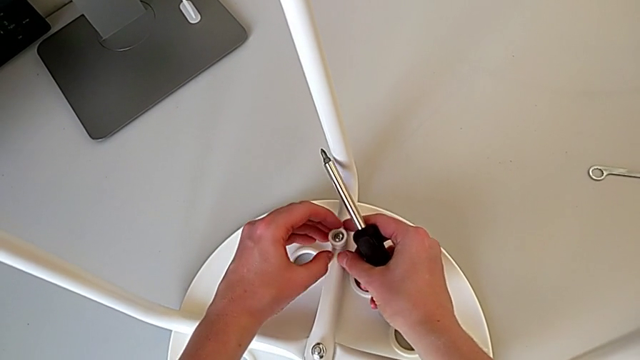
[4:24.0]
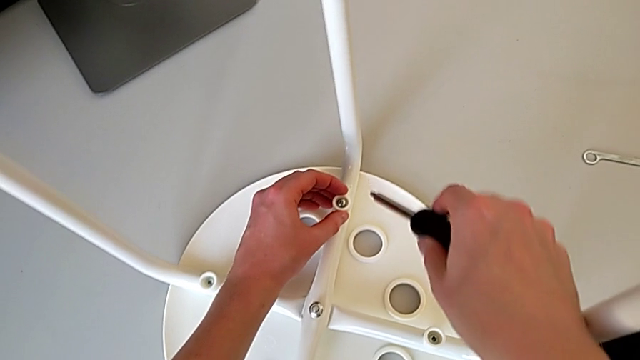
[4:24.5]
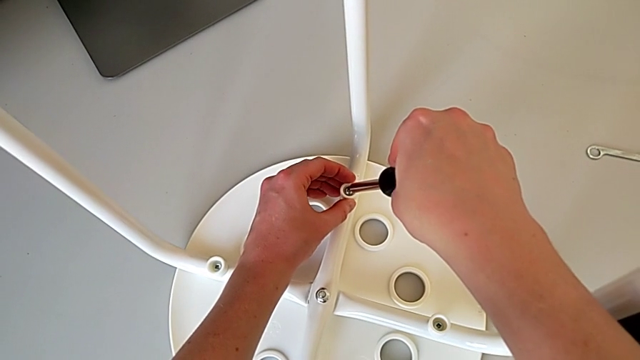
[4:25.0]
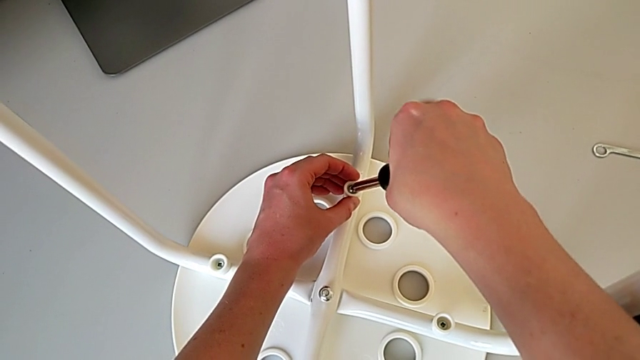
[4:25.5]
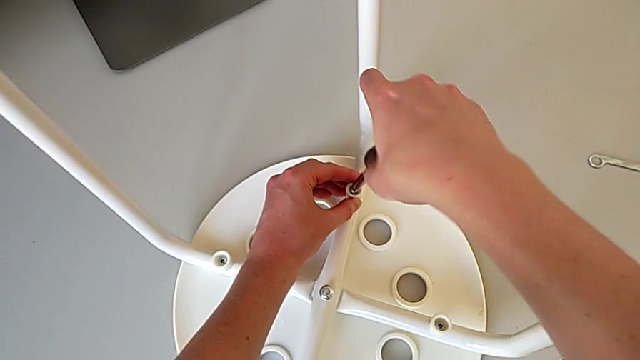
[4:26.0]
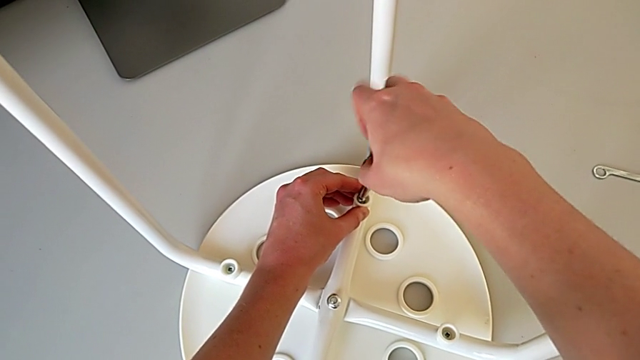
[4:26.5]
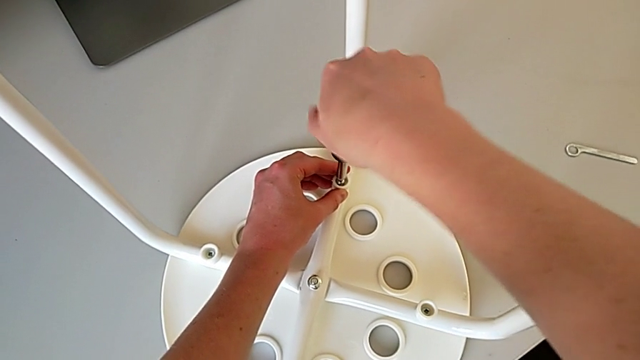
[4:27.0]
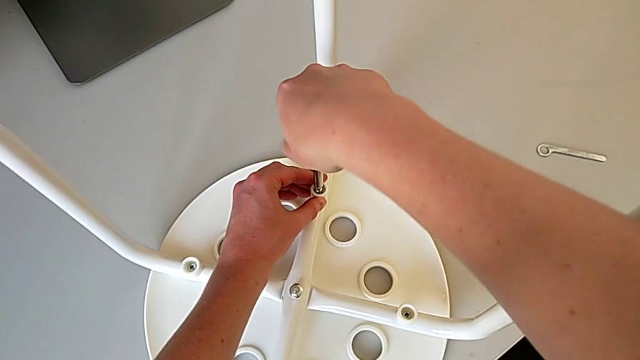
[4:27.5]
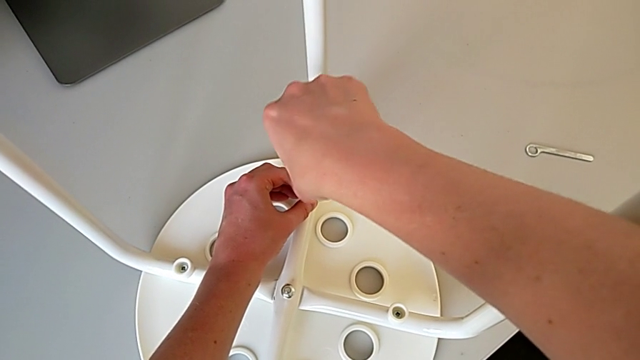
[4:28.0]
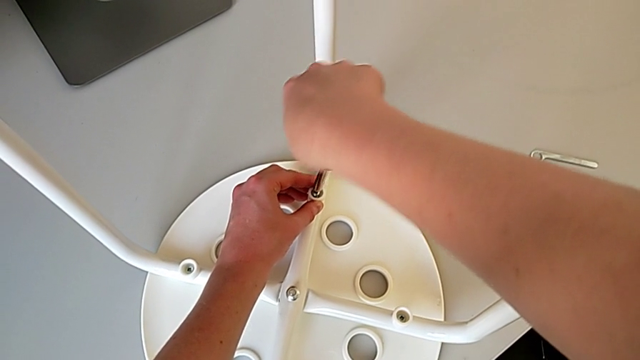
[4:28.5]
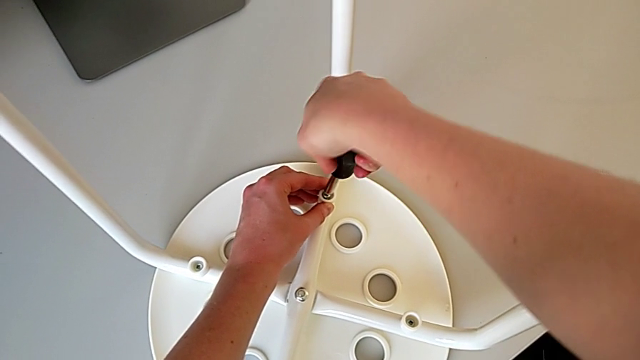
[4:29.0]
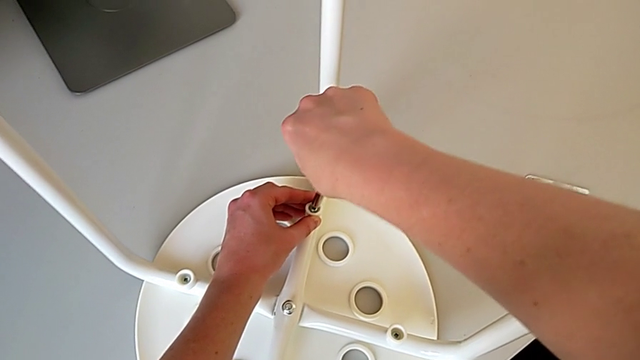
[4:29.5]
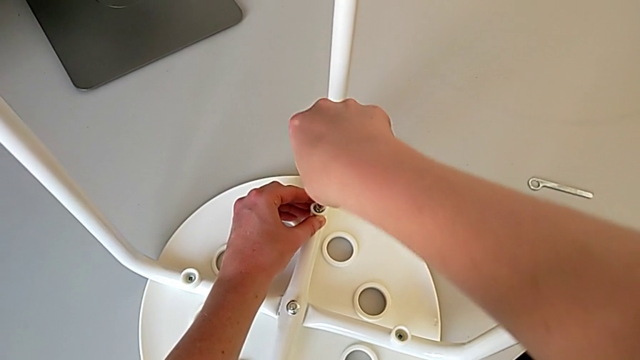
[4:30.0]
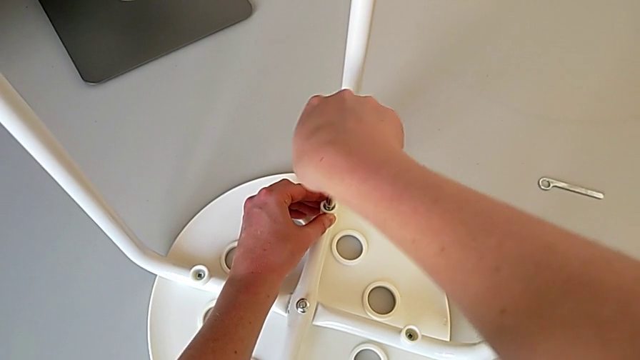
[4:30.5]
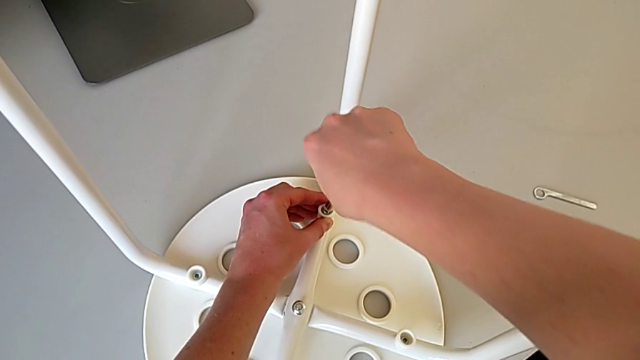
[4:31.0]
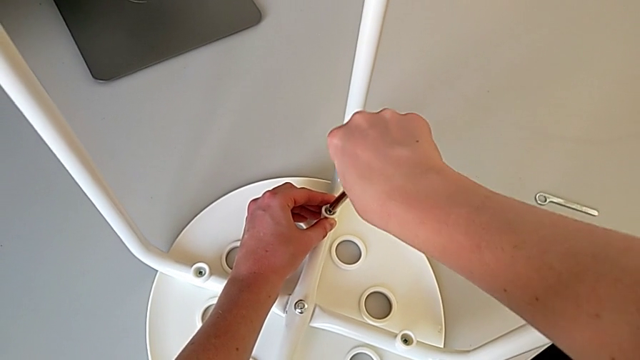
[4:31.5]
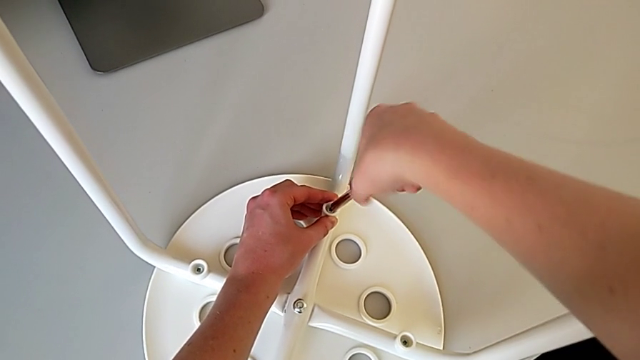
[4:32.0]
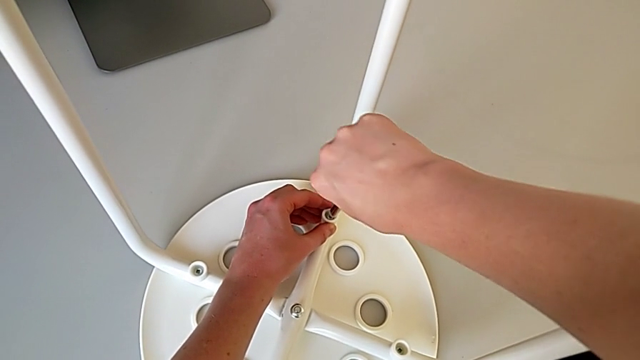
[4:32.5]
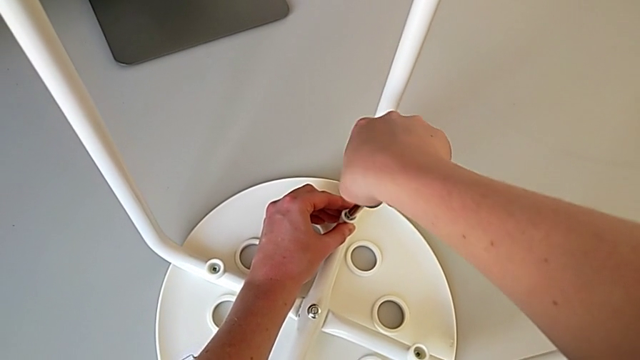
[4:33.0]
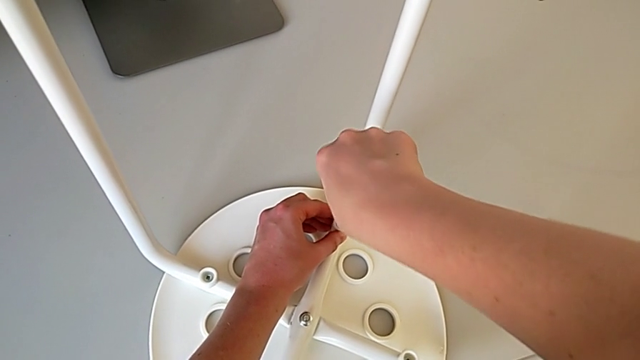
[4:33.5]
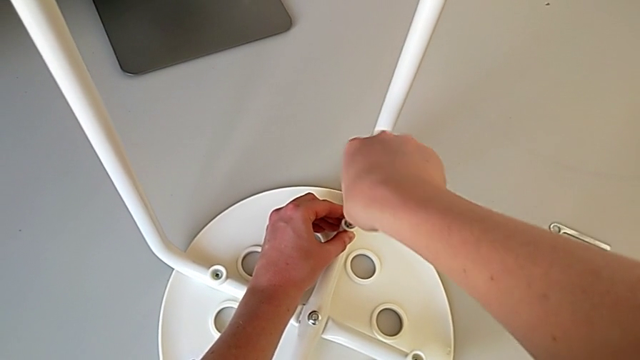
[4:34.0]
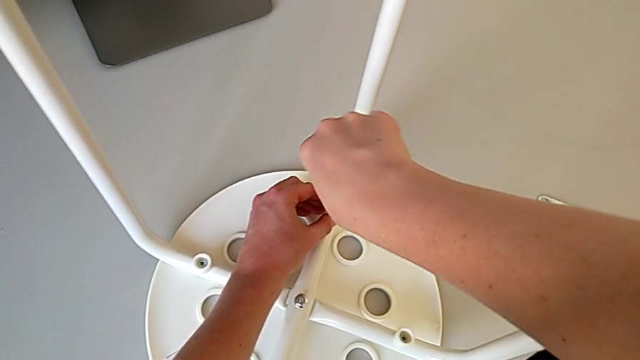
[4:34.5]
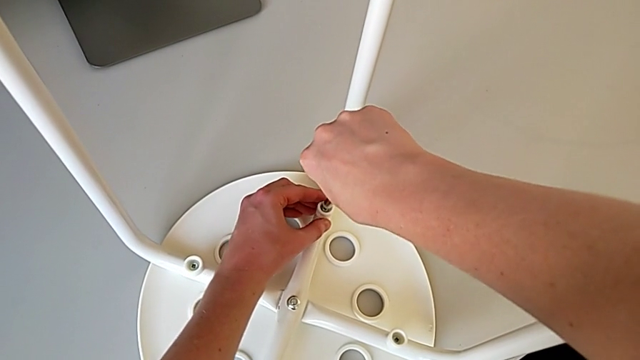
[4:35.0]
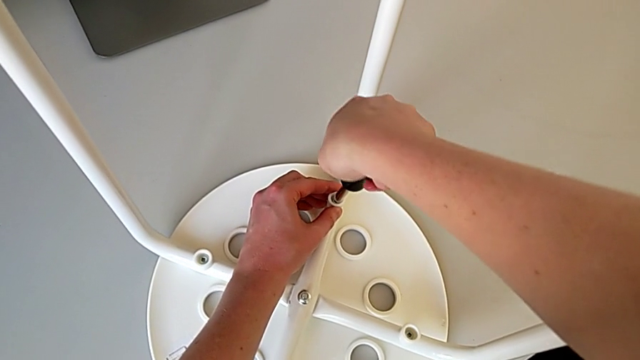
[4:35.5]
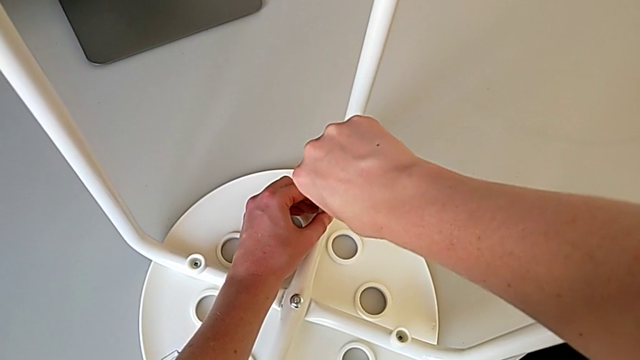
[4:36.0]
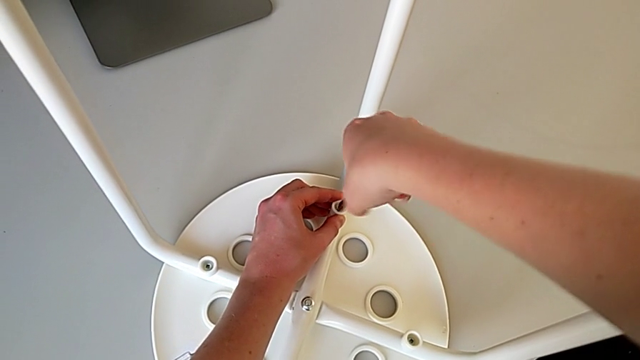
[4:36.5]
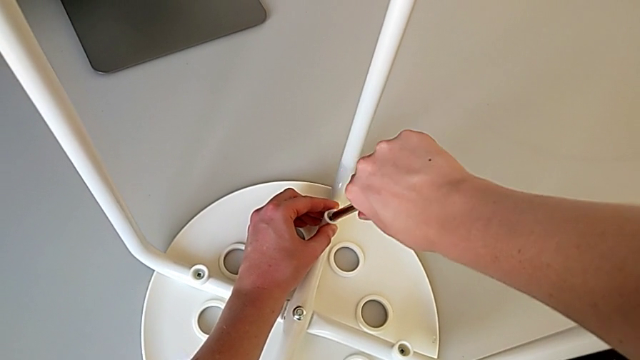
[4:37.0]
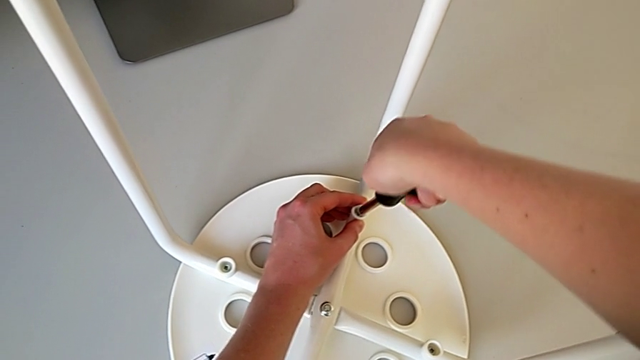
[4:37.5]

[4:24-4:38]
The camera wearer is using a screwdriver to screw the second screw. They insert the screwdriver and screw the screw.

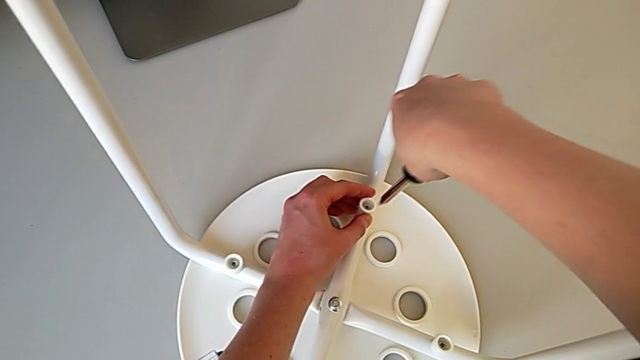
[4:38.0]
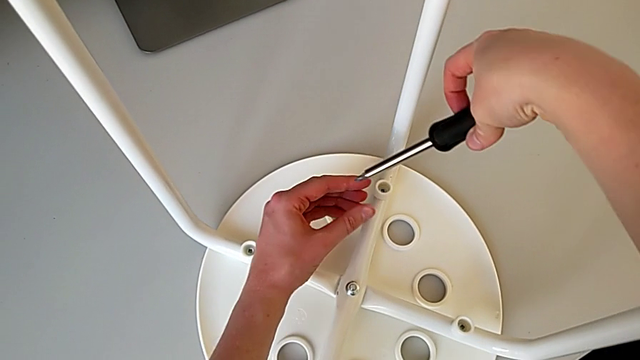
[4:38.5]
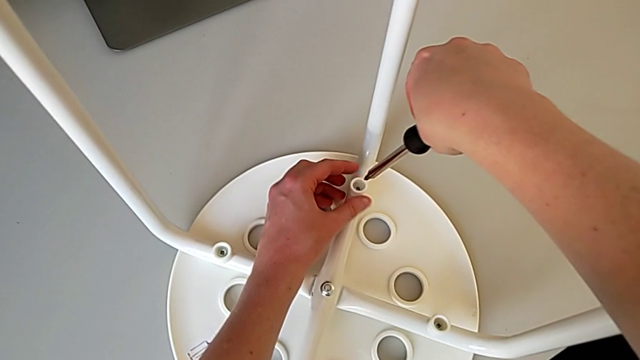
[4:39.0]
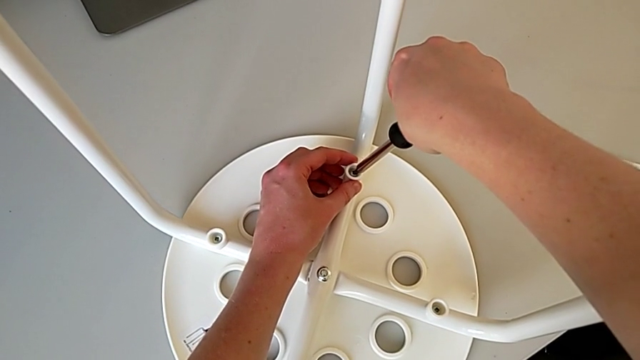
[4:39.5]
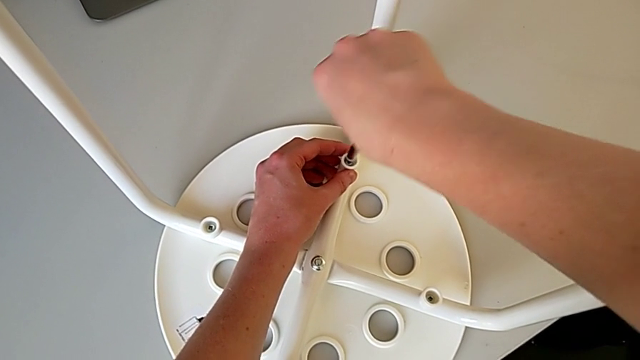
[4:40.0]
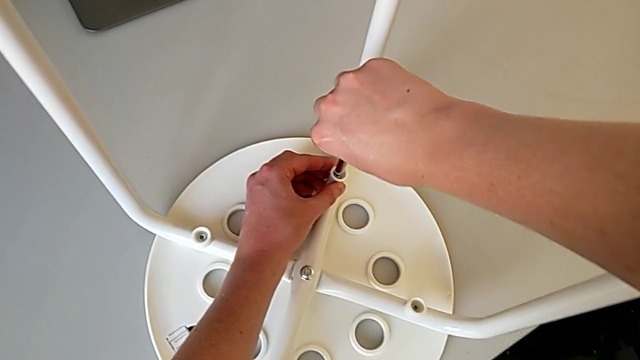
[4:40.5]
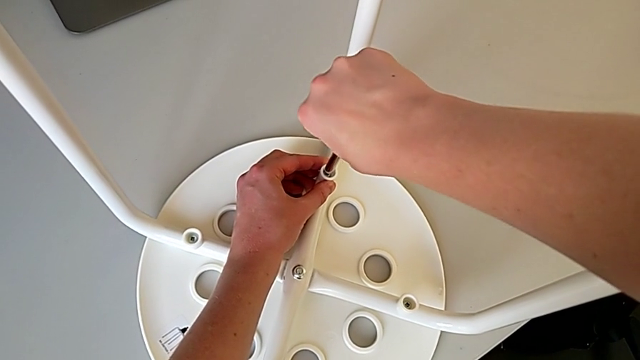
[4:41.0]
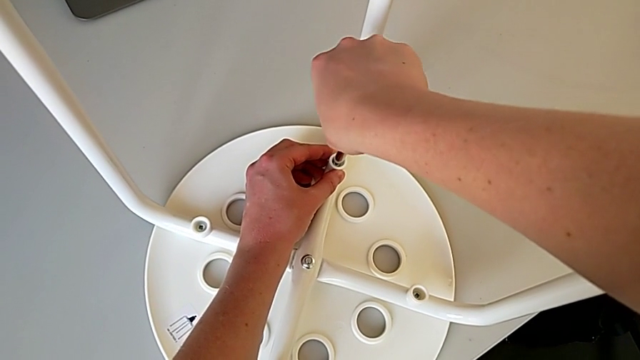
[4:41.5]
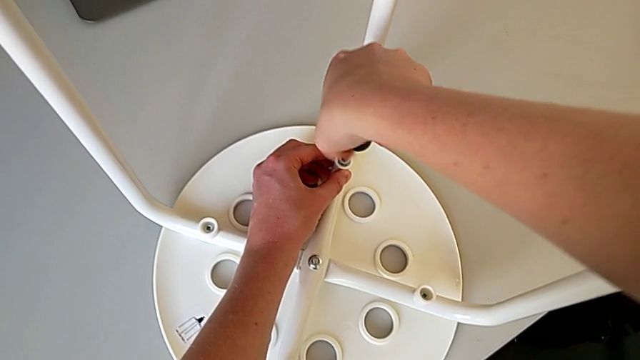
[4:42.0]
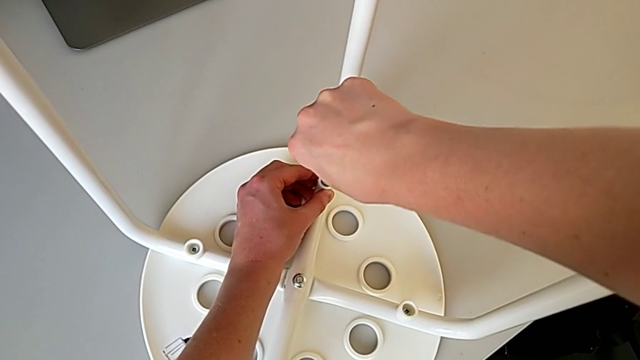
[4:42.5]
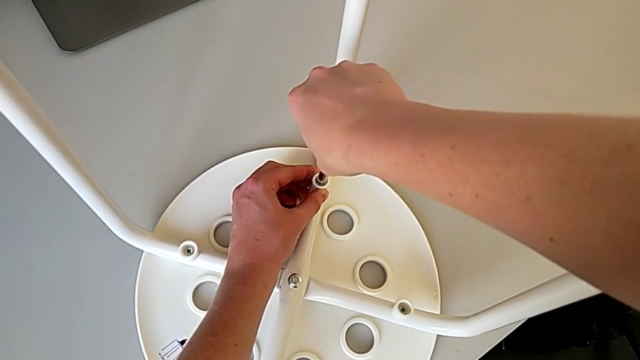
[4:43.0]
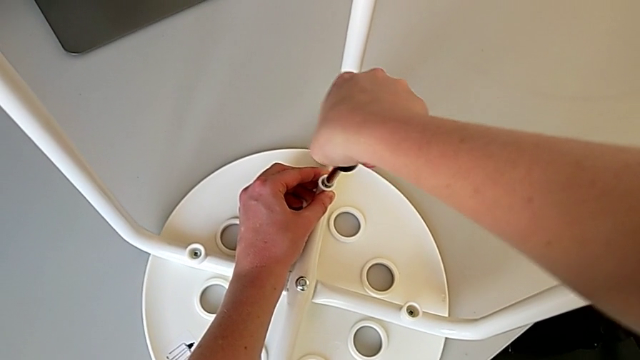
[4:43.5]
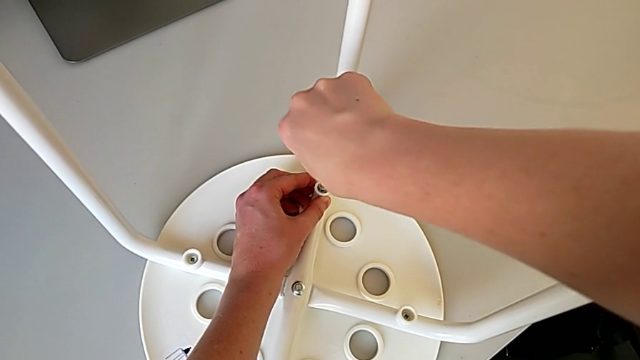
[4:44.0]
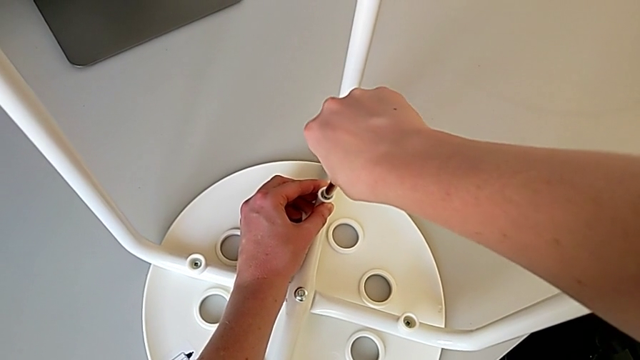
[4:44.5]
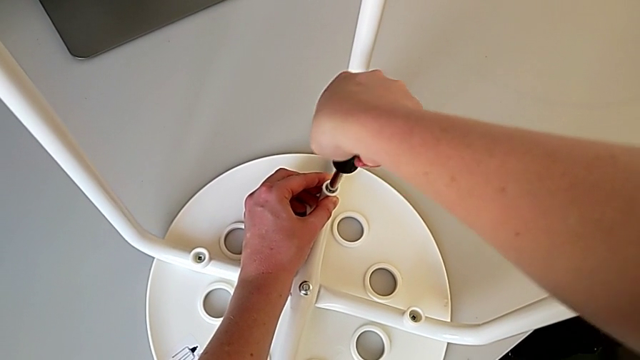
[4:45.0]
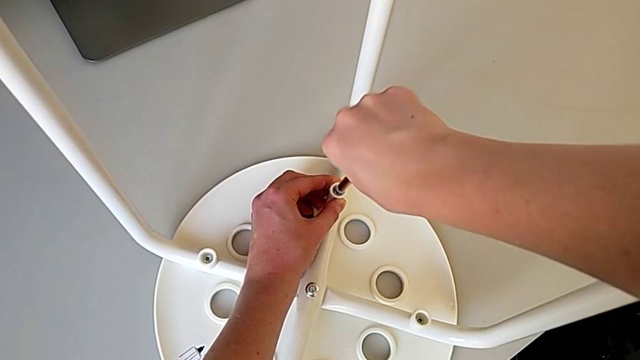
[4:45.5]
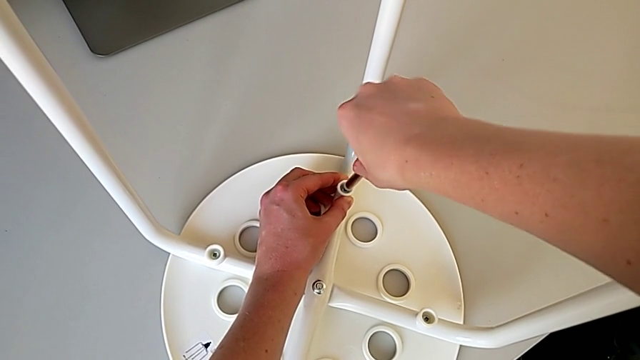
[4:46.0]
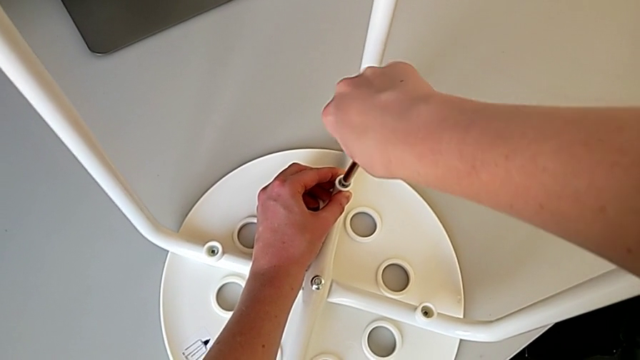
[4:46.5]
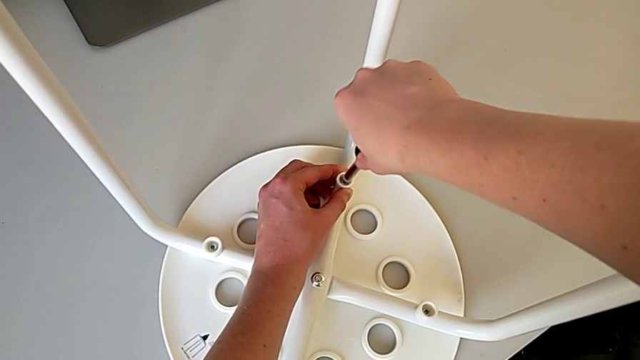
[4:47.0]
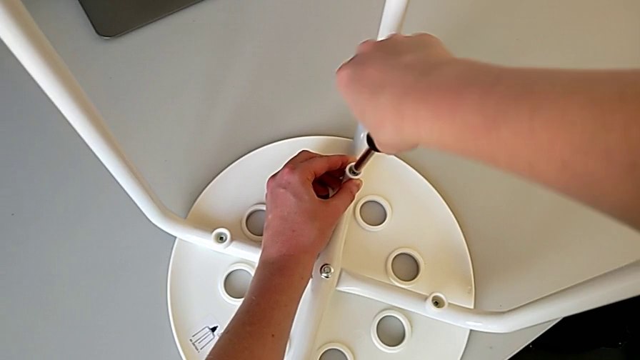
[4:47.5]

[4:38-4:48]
The camera wearer is using a screwdriver to screw the second screw. They withdraw the screwdriver, insert the screwdriver and begin to screw the screw.
